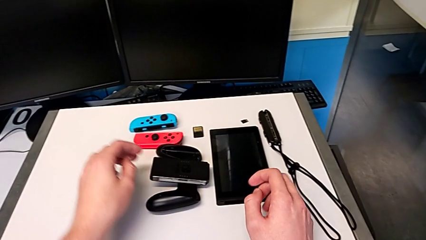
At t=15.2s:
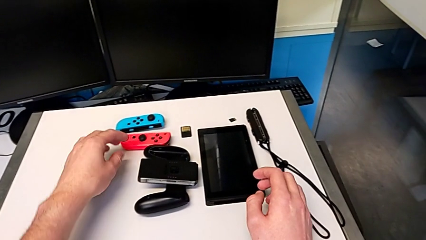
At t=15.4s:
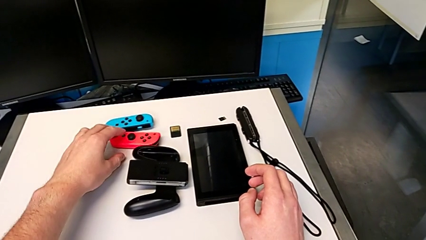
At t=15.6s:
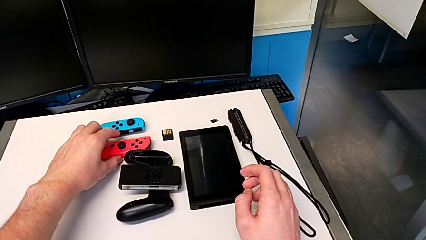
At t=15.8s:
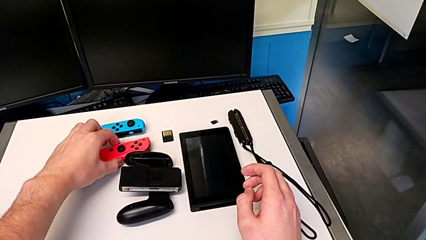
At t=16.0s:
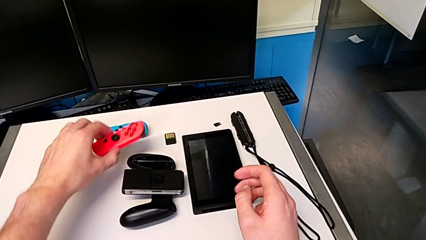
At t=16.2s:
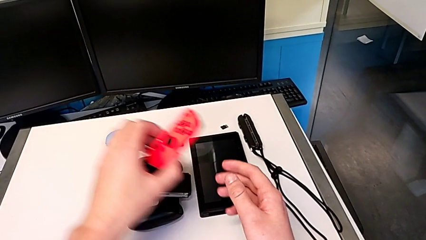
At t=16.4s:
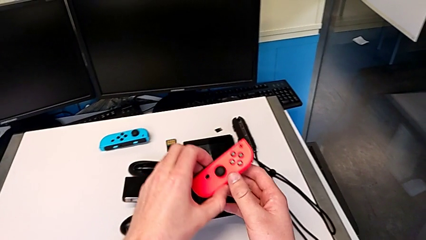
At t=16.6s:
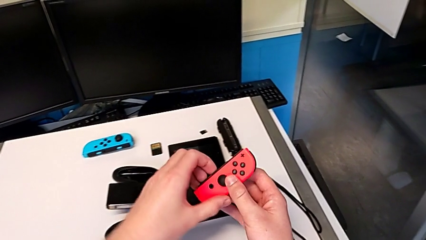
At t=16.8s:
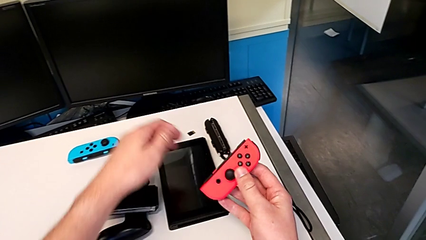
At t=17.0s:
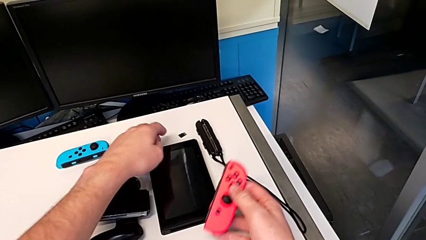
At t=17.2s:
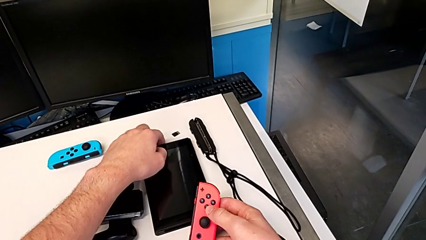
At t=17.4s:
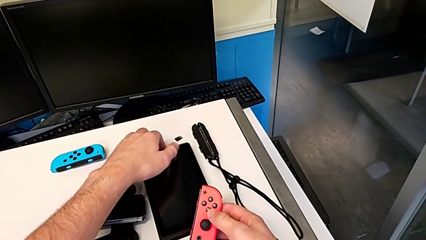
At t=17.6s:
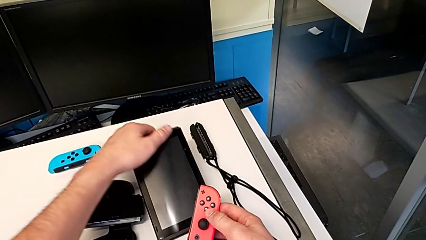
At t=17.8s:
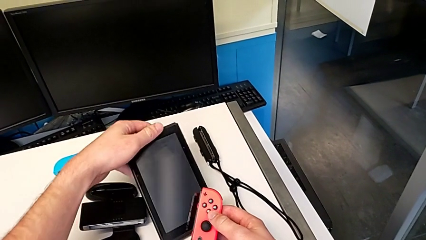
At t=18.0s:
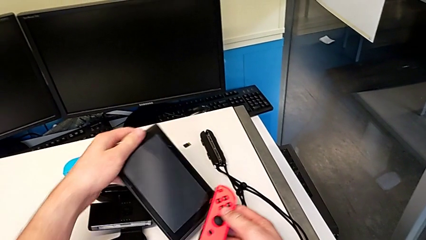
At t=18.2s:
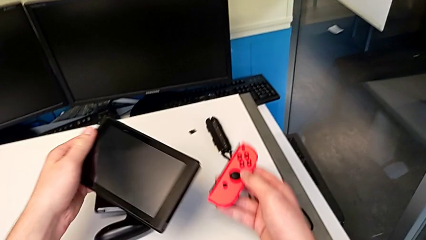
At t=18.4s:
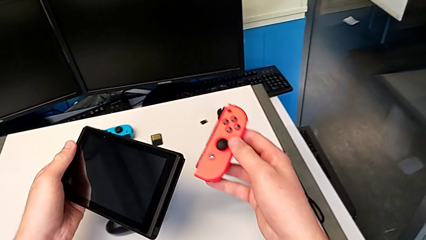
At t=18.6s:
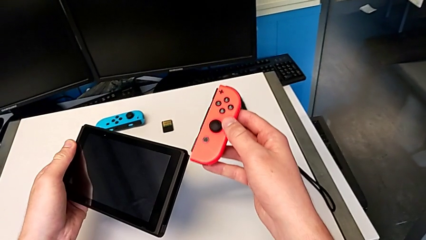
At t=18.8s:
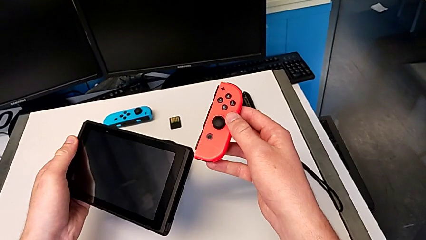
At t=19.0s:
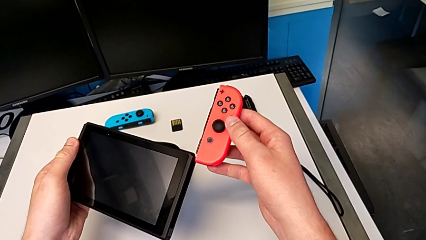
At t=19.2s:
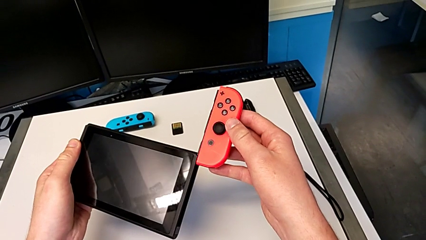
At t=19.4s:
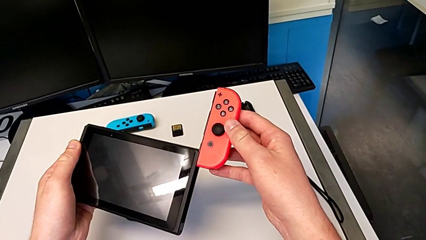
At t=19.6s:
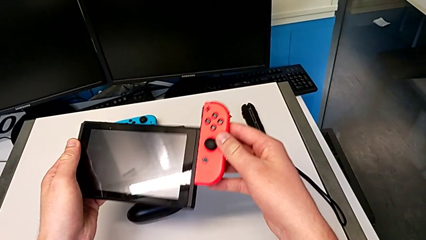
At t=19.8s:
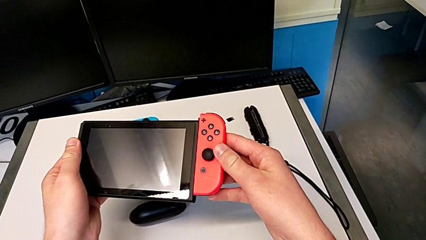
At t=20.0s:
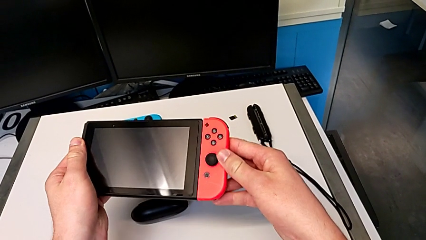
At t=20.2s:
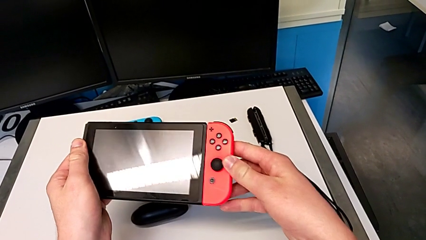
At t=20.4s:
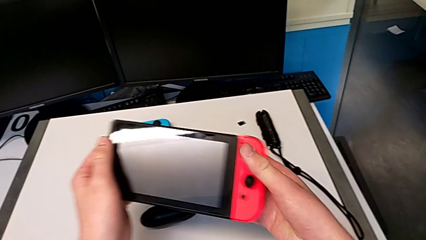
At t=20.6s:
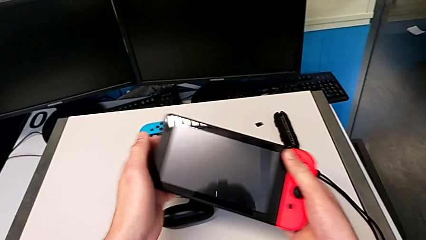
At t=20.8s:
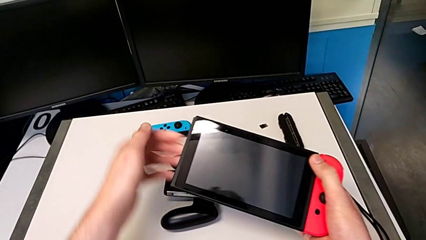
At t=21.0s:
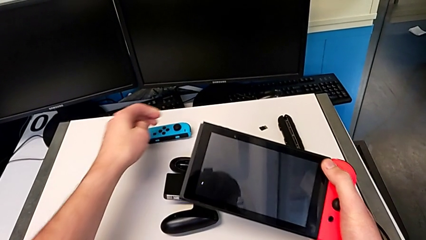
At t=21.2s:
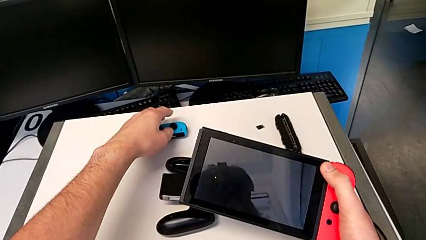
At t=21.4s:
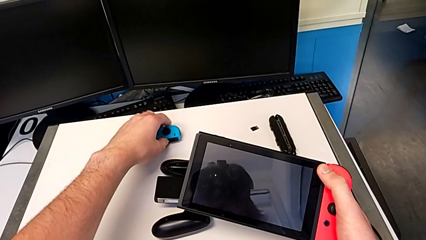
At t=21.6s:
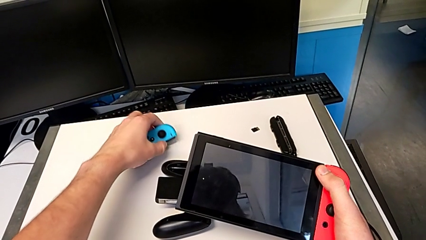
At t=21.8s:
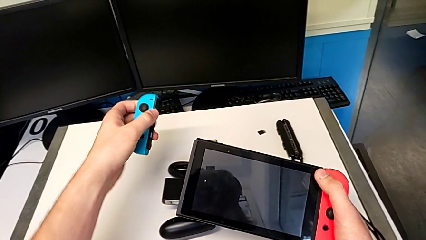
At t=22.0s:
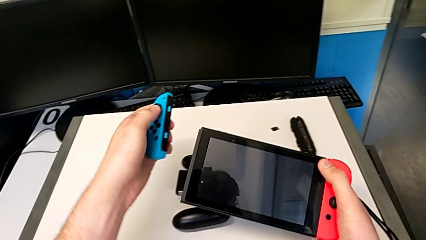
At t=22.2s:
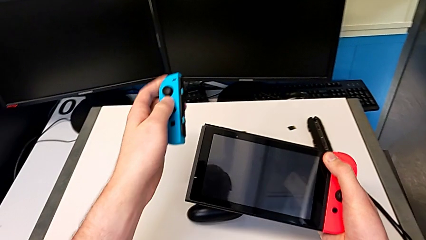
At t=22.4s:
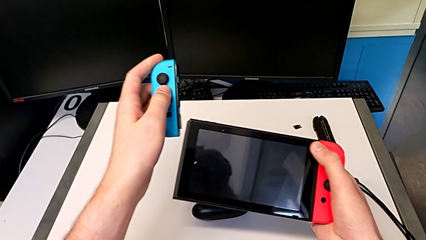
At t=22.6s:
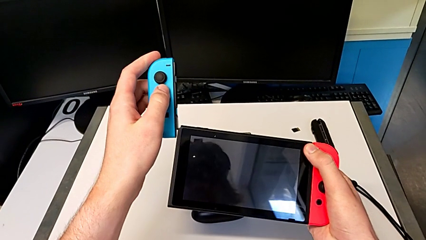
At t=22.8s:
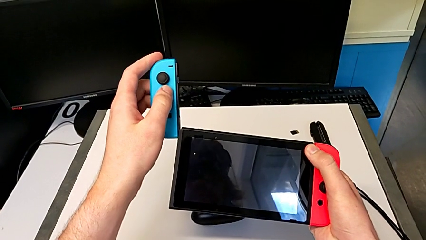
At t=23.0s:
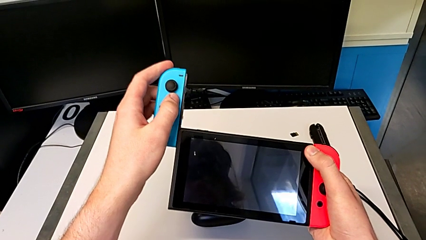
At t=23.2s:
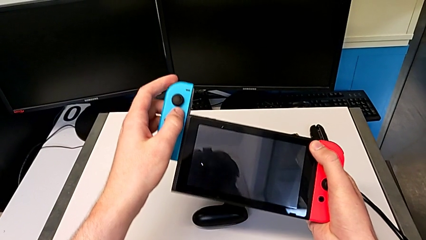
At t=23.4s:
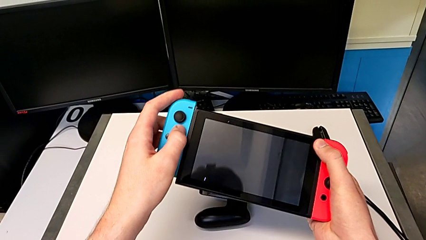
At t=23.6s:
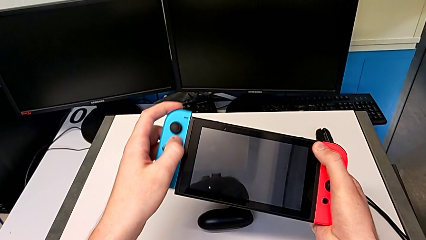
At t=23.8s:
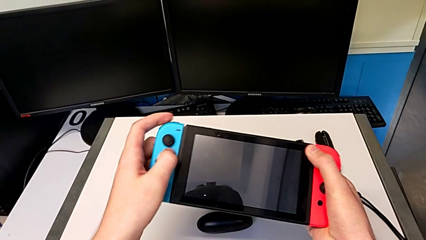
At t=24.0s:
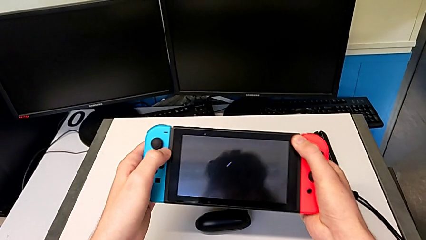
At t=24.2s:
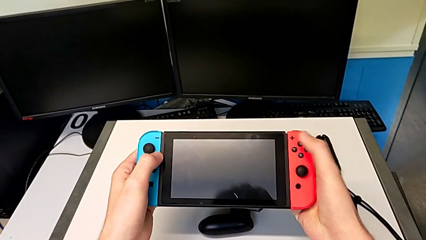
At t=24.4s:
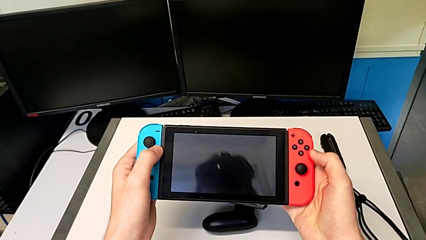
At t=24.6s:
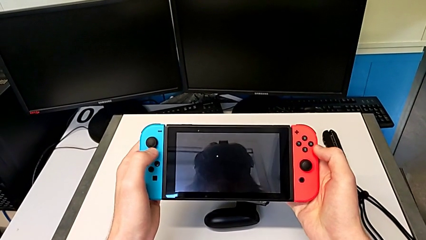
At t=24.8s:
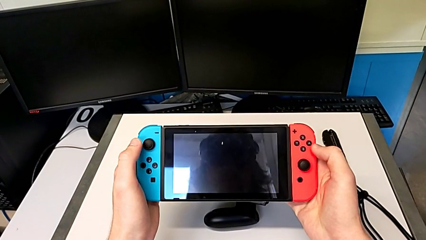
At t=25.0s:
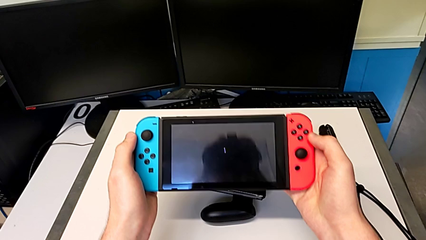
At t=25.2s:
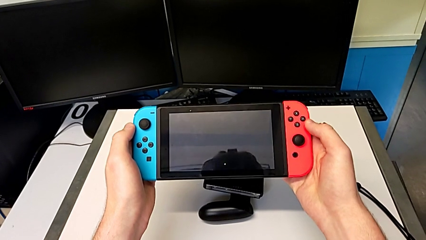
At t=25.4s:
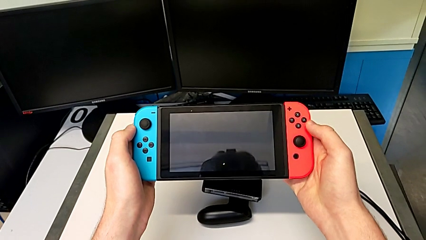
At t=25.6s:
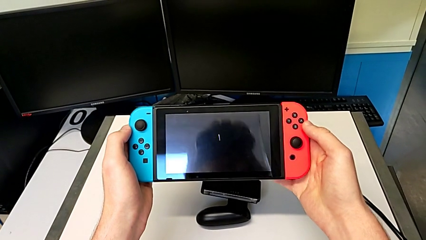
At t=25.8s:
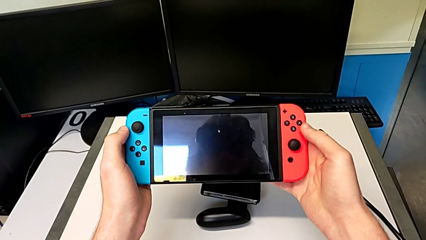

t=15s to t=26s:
The camera wearer inserts the Joy-Con controllers on the Nintendo Switch. They grab the red Joy-Con controller, grab the Nintendo Switch, slide the red Joy-Con controller, grab the blue Joy-Con controller and slide it.

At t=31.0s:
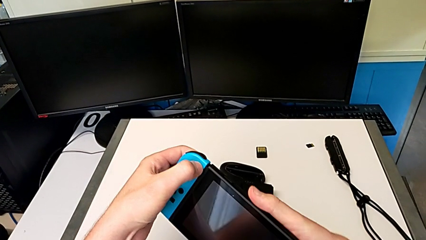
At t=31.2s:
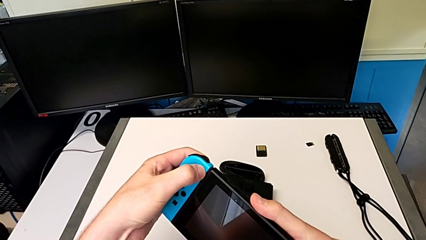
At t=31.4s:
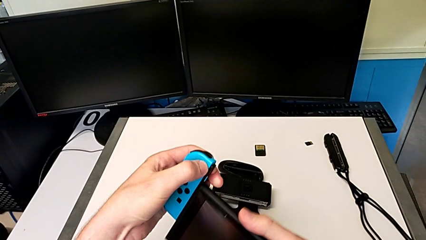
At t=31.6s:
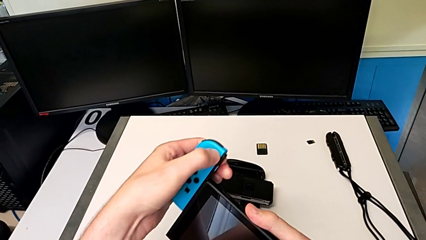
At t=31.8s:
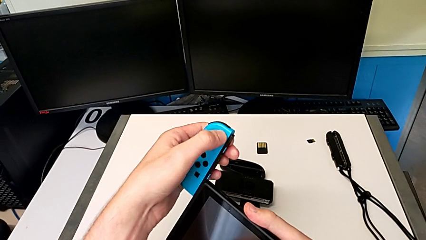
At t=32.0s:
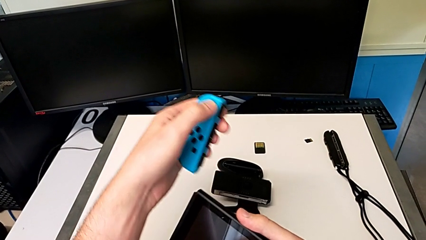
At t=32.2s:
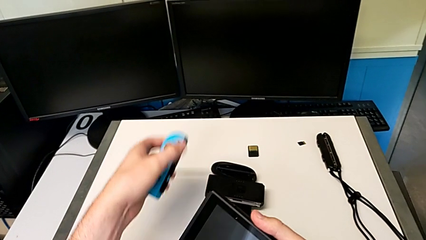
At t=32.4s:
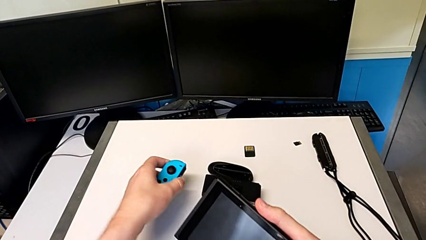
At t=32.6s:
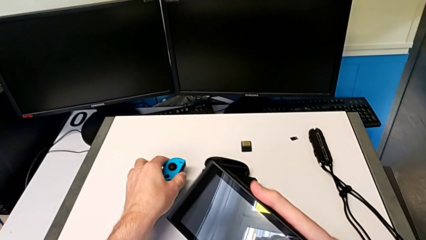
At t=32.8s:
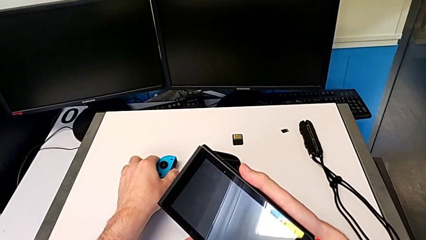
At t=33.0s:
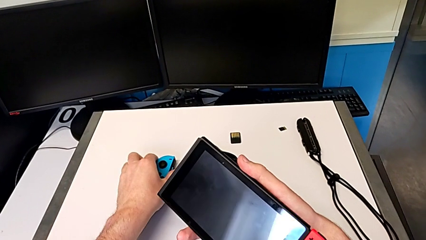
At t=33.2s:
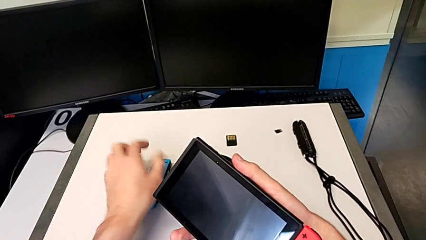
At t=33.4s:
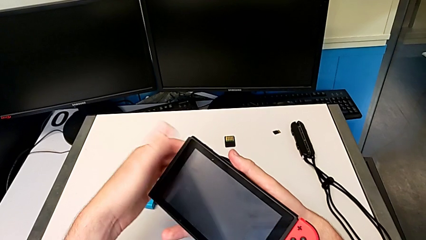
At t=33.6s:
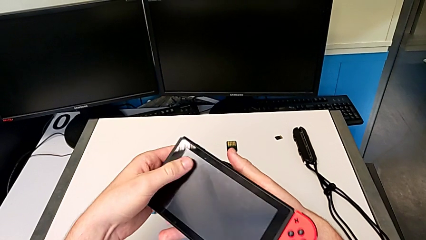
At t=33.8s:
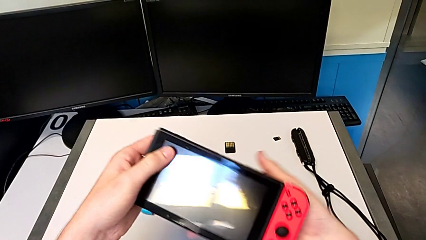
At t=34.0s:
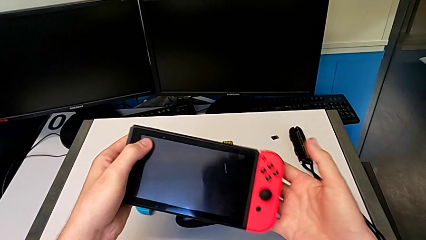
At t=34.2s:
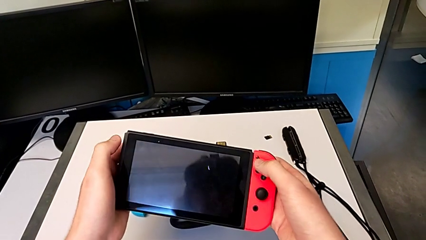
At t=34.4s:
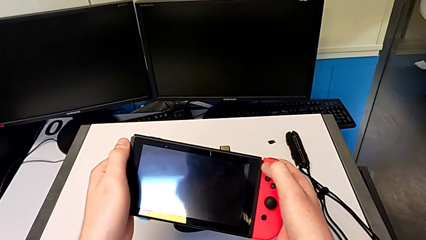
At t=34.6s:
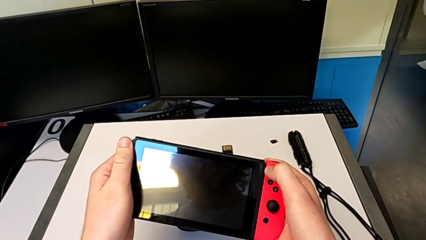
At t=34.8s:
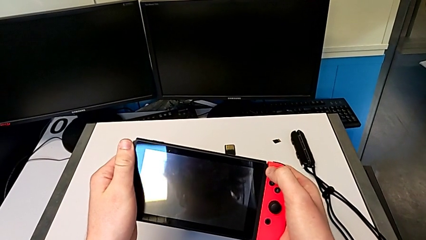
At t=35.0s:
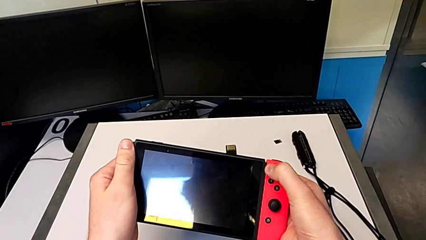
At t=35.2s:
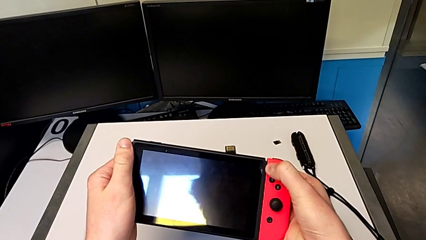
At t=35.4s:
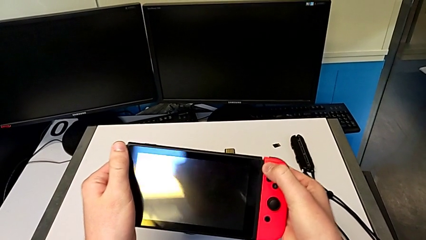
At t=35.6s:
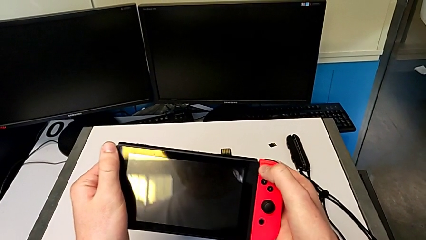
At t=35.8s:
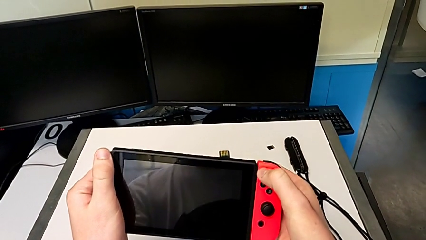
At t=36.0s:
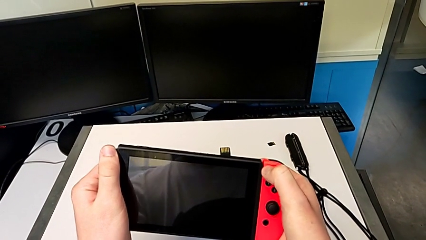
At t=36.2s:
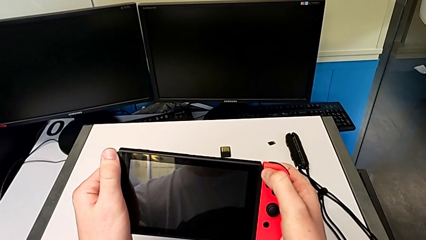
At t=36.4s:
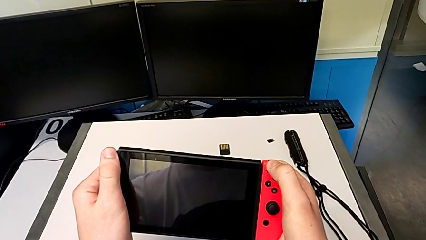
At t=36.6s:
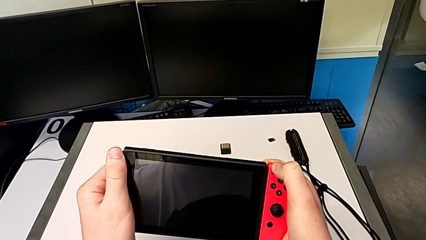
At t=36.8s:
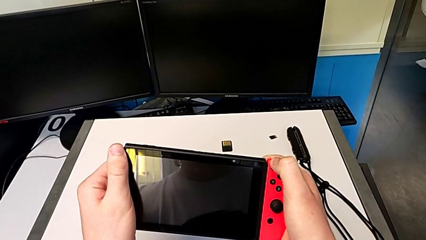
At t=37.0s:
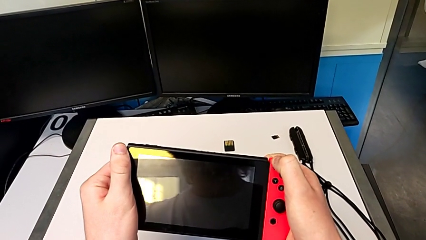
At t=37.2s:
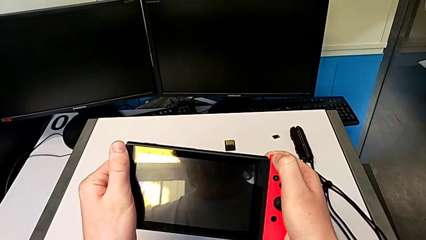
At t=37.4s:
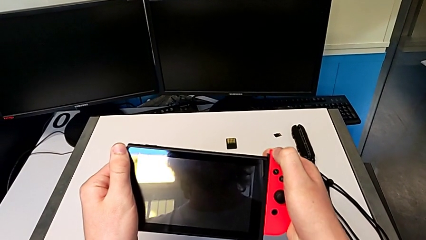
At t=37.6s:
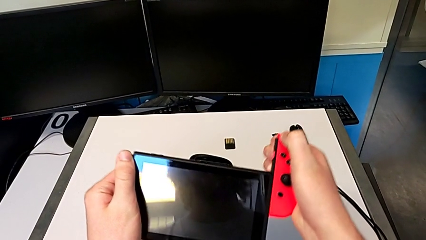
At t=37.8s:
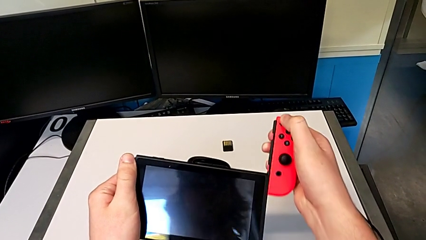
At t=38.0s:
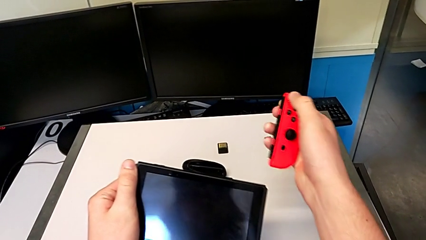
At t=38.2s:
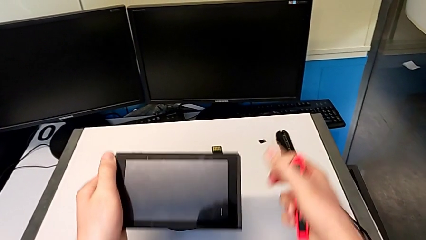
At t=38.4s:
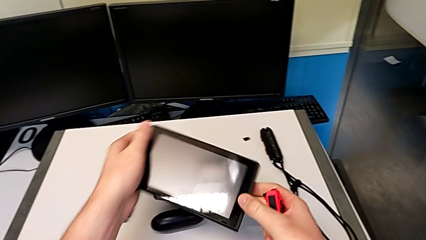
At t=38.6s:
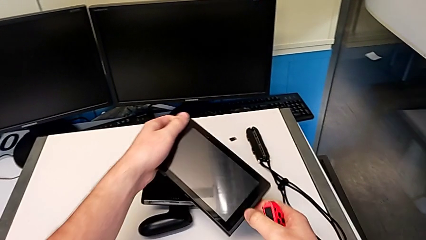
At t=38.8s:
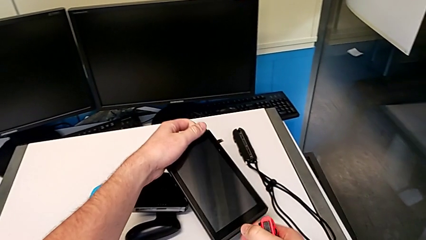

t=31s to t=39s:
The camera wearer is changing to Joy-Con straps. They withdraw the blue Joy-Con controller, place it, grab the red Joy-Con controller and withdraw it.
